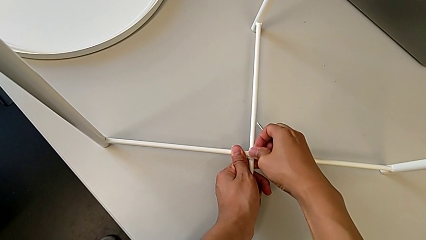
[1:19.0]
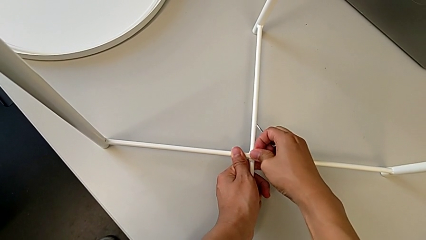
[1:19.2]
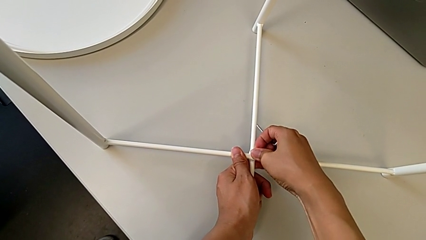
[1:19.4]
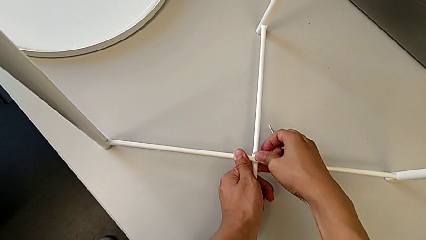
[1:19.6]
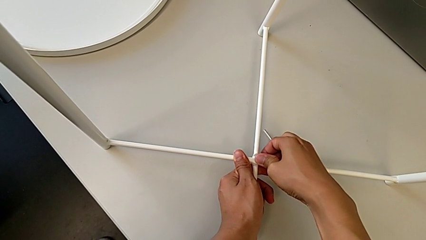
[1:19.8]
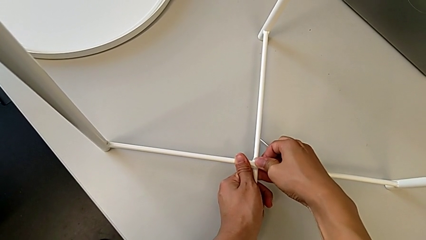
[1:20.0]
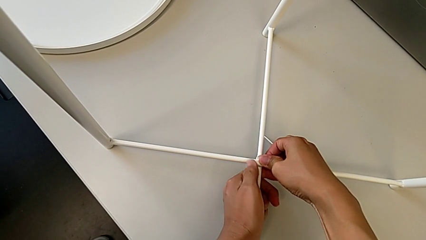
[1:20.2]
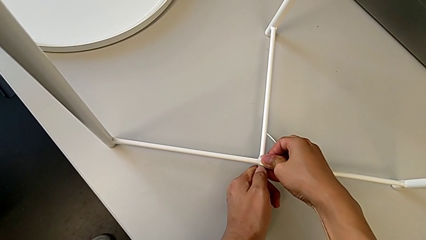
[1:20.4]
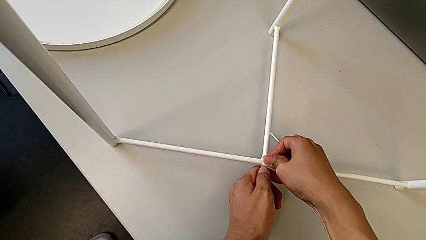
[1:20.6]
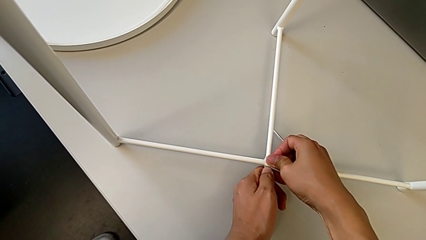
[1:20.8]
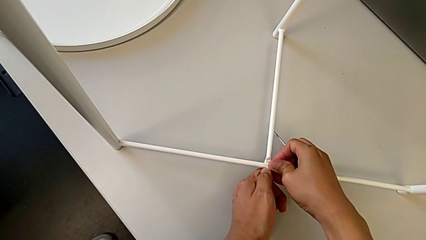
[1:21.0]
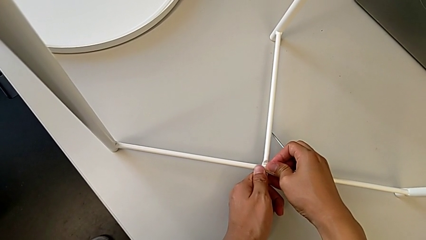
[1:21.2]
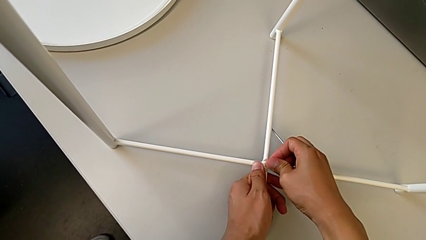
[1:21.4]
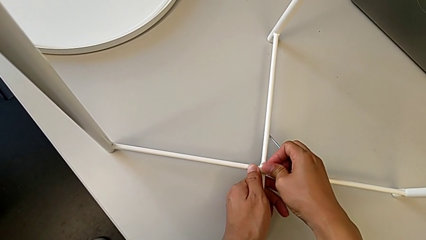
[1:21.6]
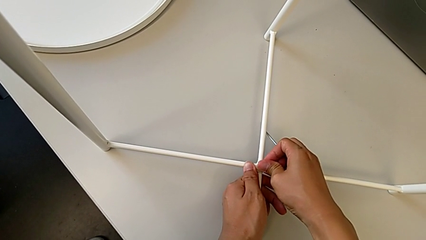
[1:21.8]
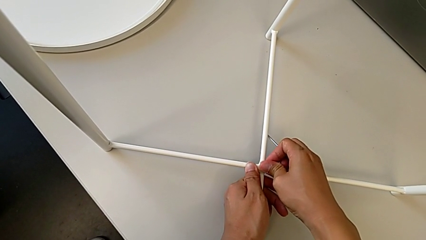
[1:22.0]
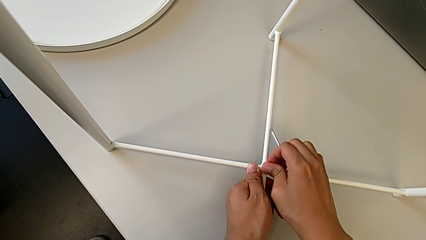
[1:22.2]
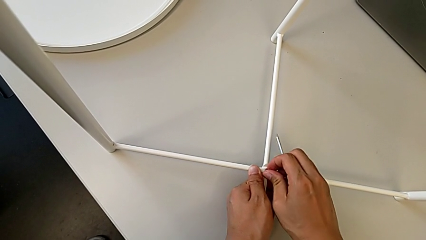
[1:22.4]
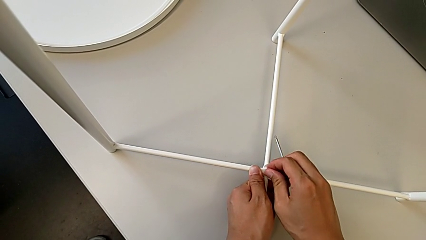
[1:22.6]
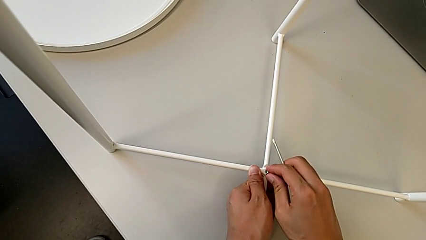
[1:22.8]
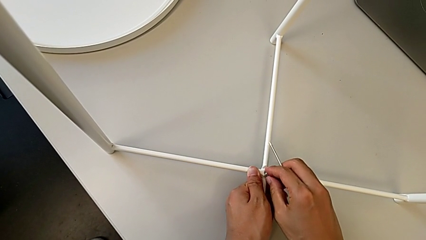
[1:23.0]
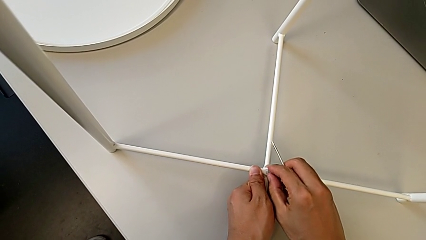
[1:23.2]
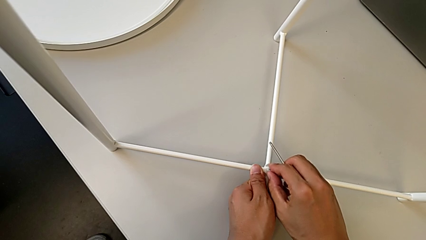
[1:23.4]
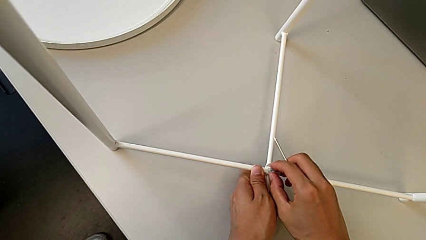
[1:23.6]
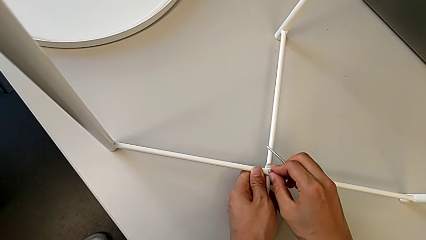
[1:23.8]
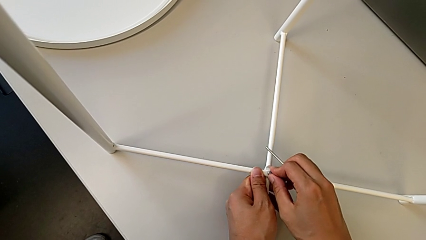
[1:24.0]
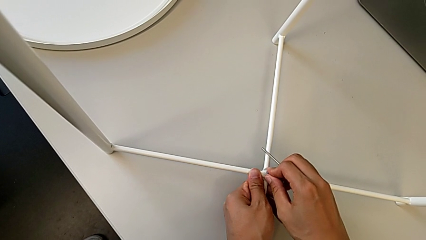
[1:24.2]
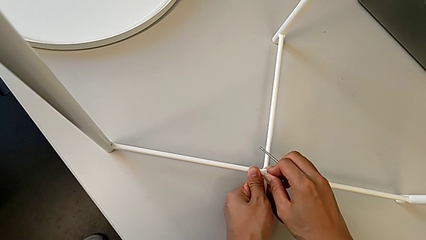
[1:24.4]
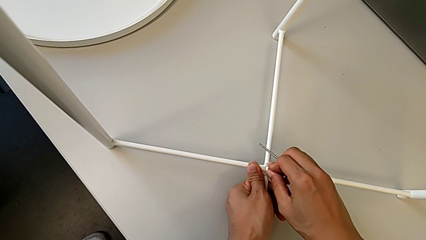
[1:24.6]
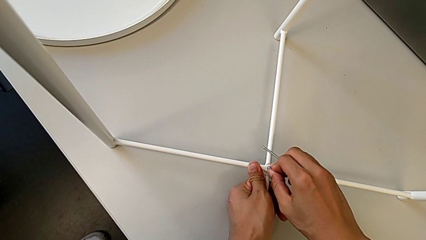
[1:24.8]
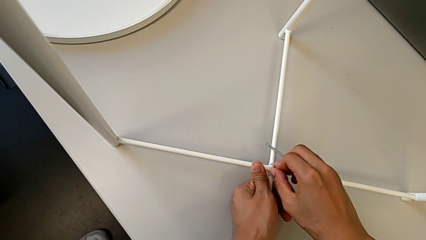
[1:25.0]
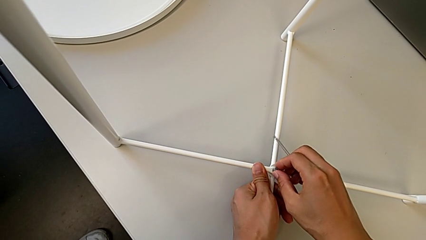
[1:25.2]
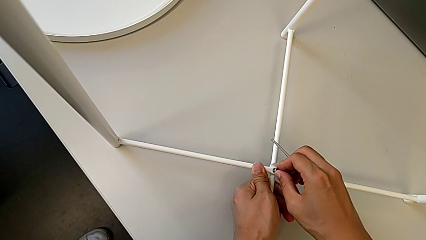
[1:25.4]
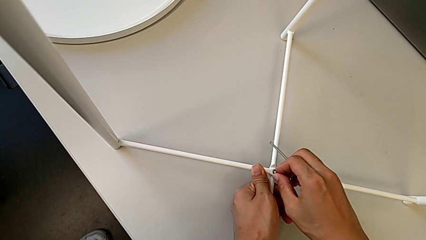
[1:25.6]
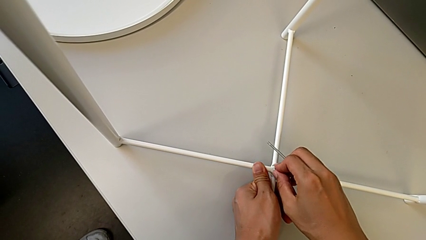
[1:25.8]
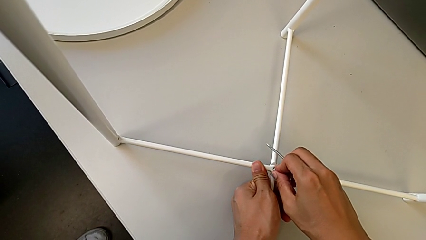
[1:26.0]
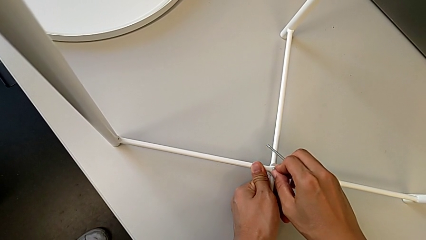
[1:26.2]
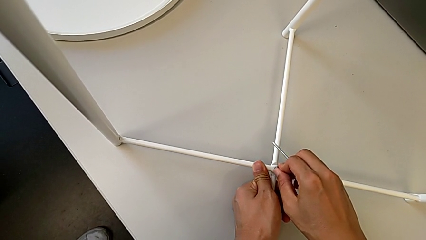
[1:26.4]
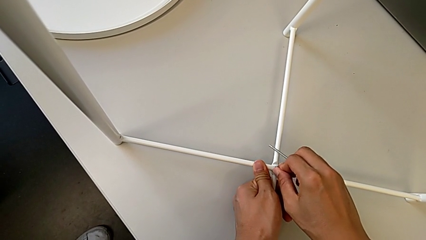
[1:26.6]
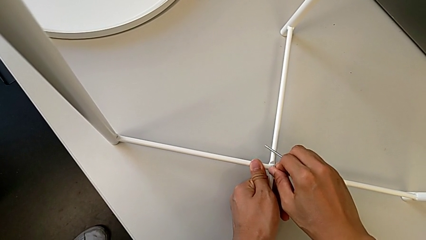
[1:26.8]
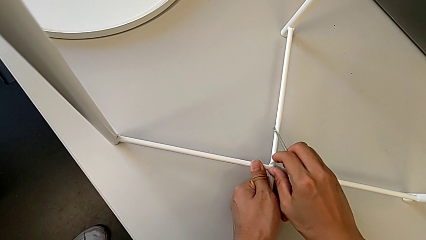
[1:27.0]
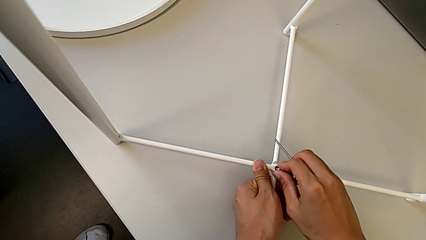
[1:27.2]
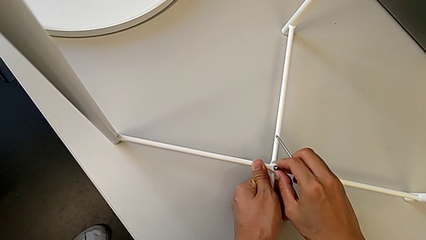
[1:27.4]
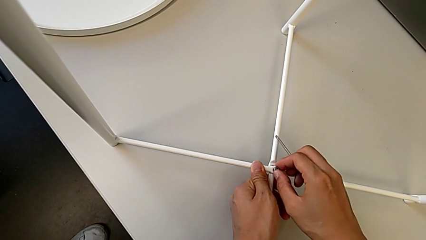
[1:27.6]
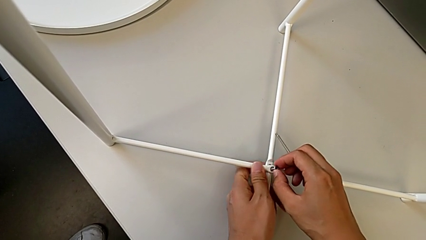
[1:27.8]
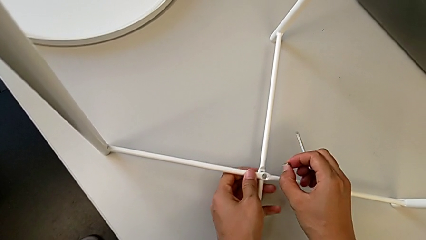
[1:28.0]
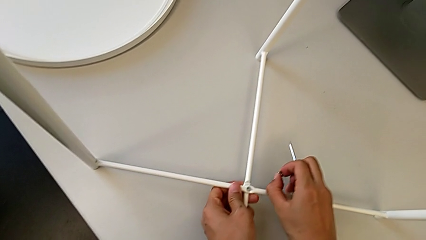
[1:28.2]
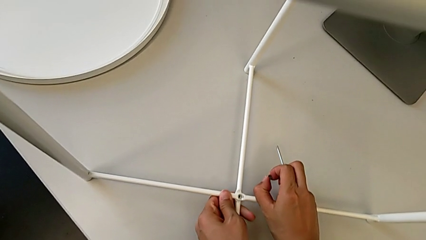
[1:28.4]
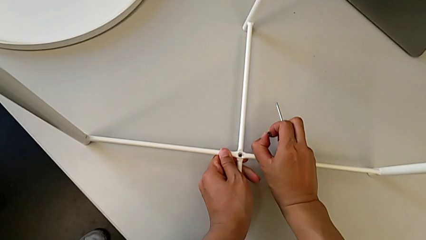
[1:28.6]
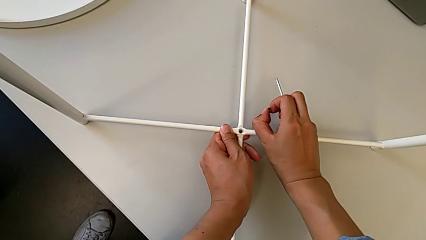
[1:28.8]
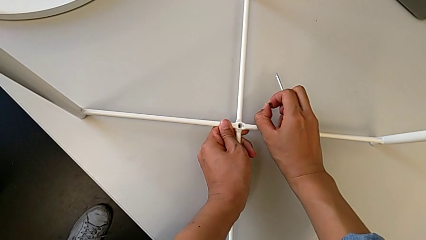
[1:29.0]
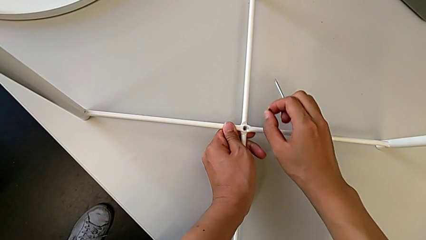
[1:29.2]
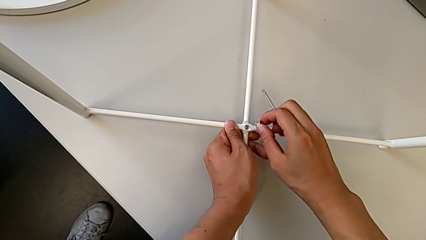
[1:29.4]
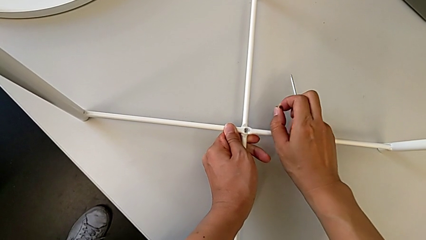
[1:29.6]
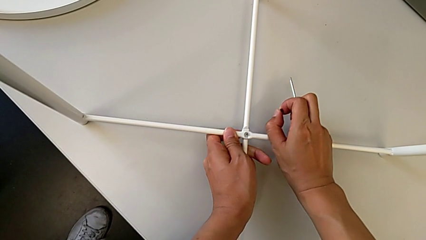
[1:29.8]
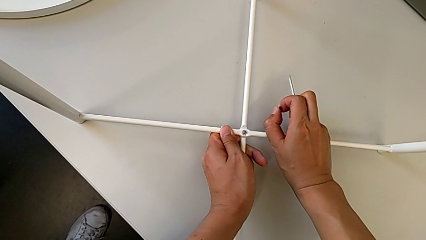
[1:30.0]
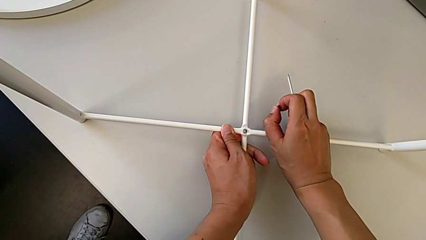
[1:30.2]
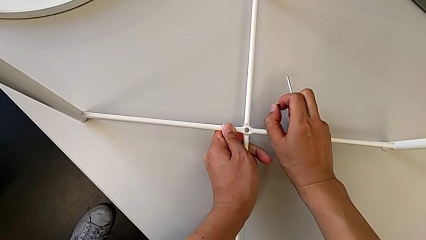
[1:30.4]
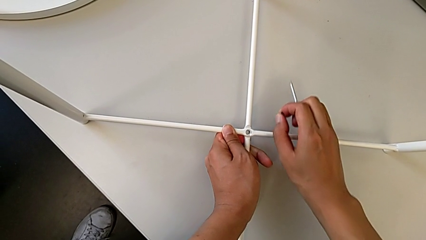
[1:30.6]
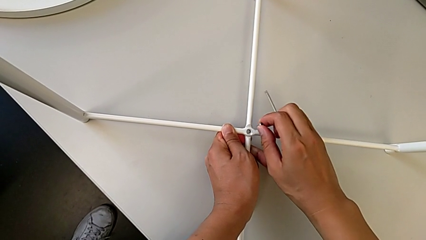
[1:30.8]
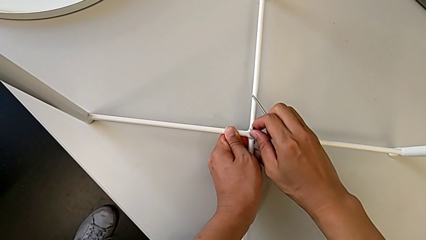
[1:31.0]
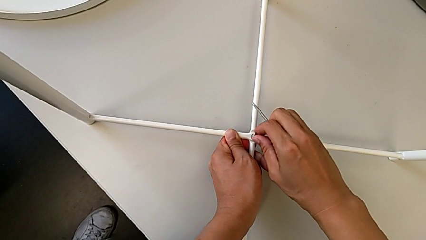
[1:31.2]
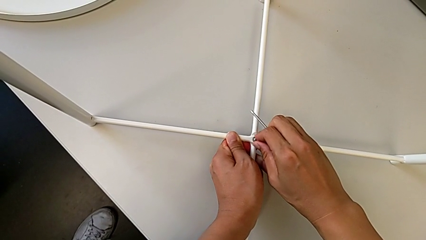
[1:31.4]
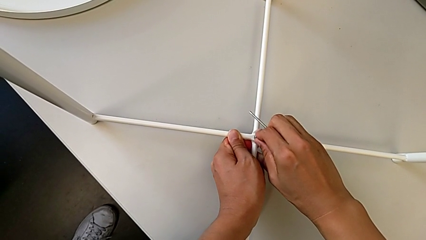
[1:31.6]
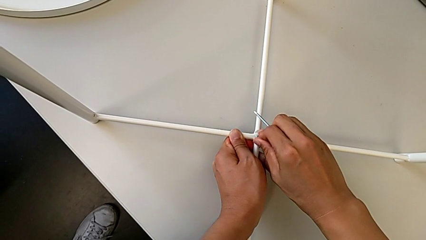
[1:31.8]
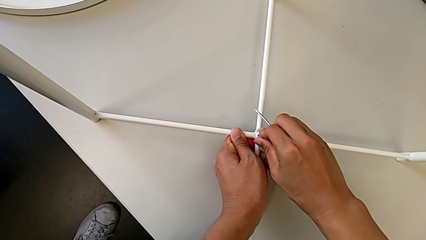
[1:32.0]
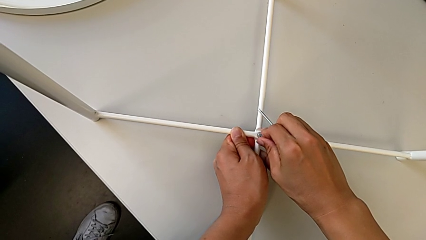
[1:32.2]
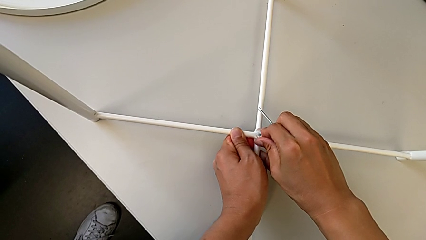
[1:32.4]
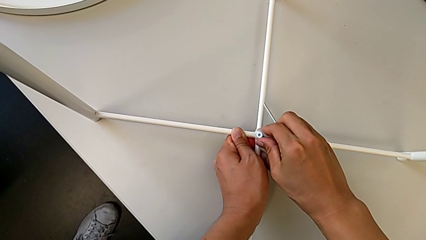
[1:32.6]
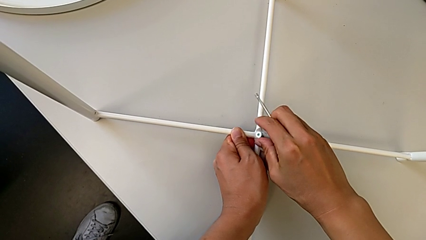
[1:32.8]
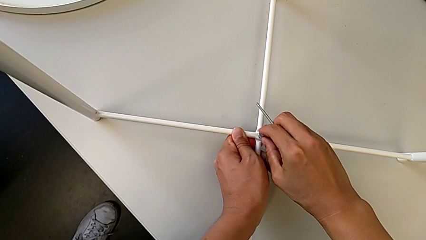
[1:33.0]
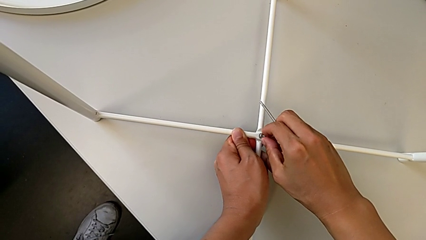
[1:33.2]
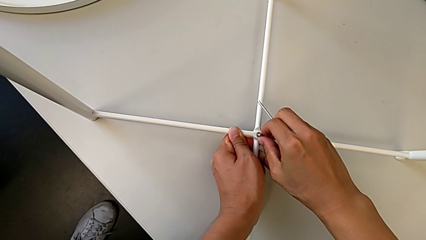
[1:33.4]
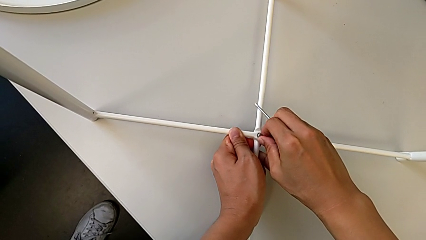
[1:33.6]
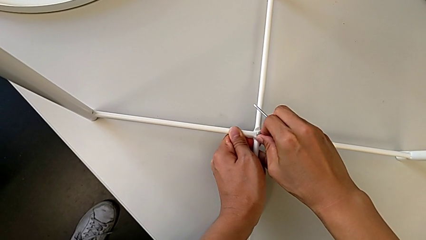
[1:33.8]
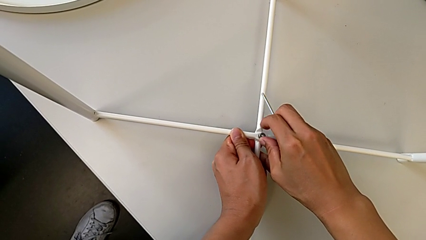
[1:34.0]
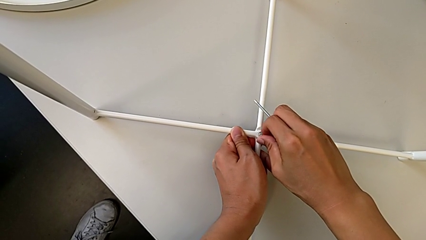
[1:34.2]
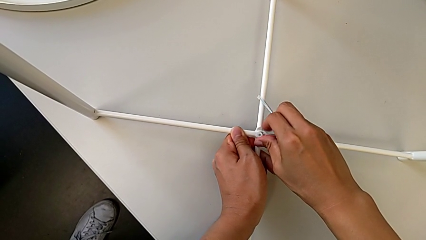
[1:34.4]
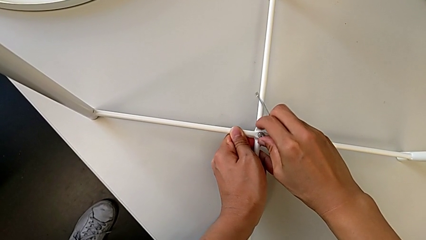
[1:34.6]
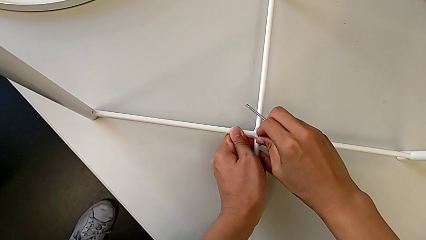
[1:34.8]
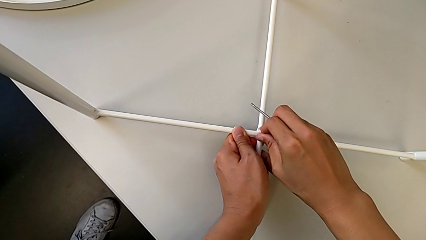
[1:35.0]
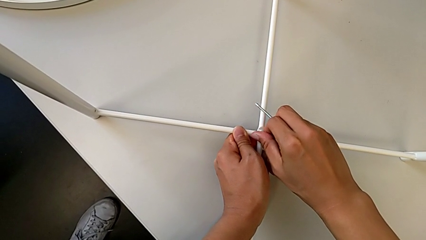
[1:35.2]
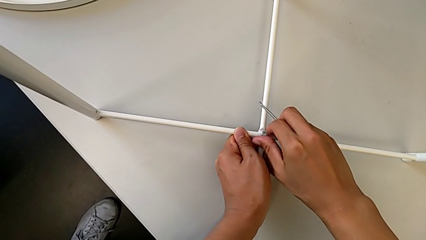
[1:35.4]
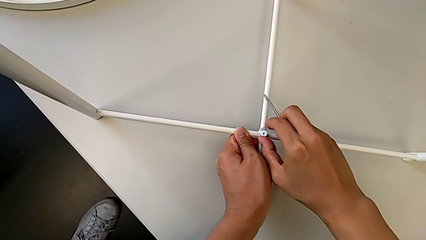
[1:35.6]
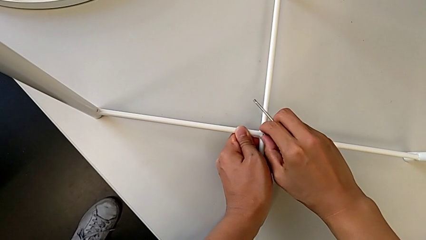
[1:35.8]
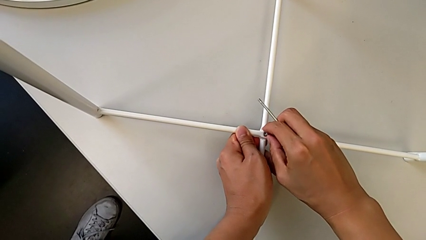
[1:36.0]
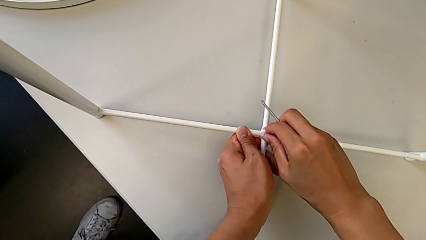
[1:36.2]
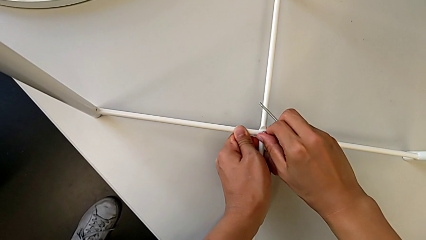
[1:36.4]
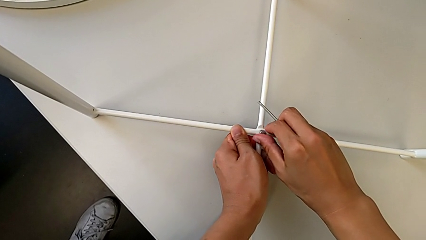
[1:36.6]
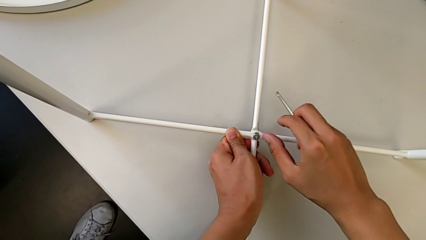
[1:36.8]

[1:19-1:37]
The camera wearer is assembling the bottom screw into the legs. They keep inserting the hex socket head, withdraw it, align the leg and insert the hex socket head.
